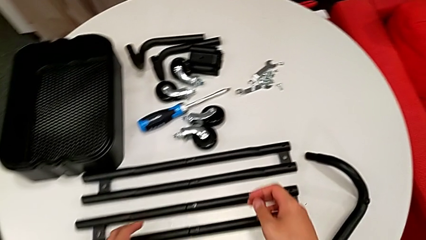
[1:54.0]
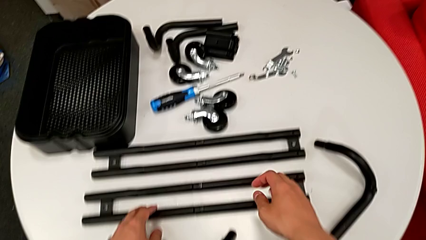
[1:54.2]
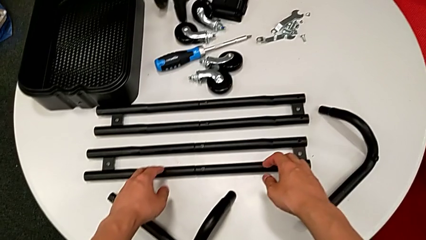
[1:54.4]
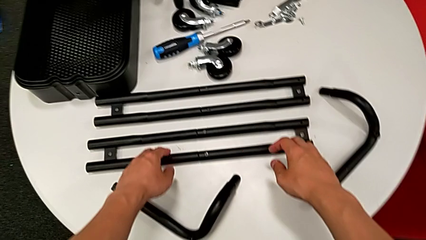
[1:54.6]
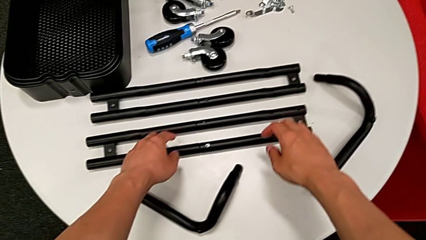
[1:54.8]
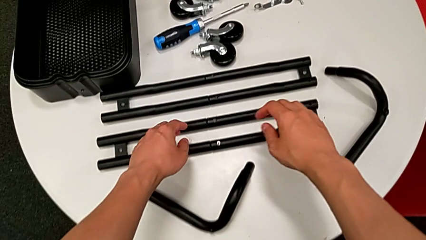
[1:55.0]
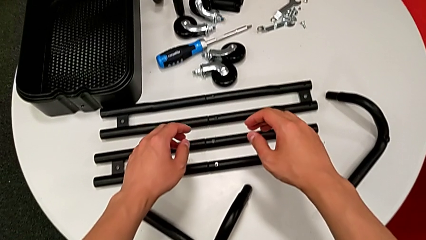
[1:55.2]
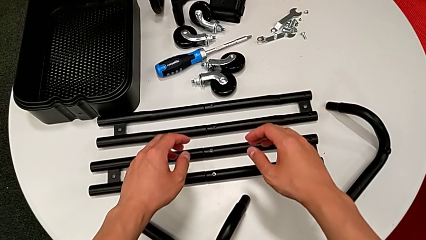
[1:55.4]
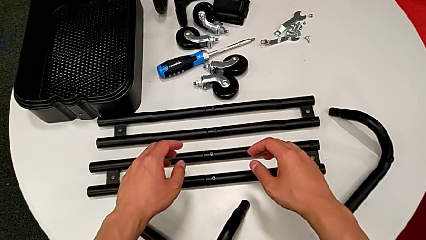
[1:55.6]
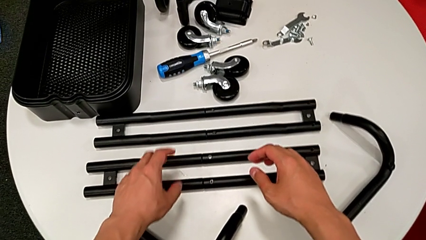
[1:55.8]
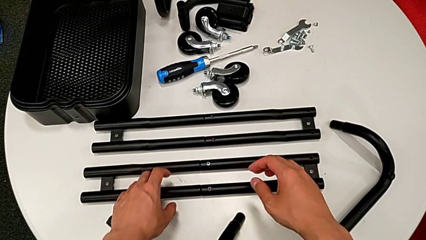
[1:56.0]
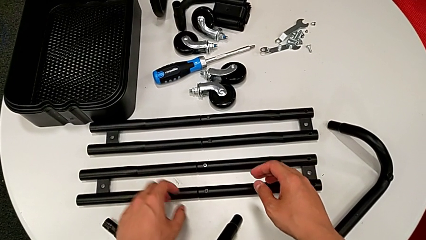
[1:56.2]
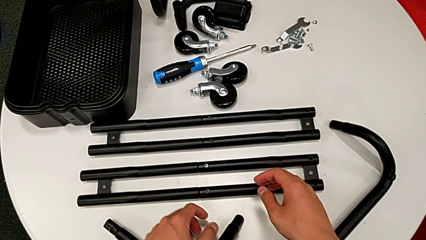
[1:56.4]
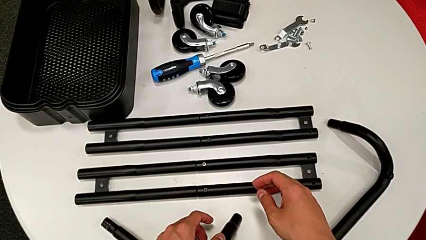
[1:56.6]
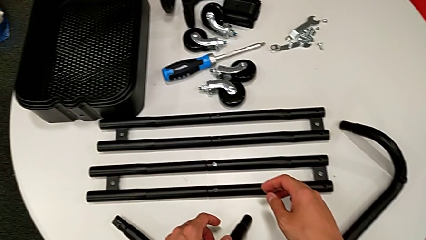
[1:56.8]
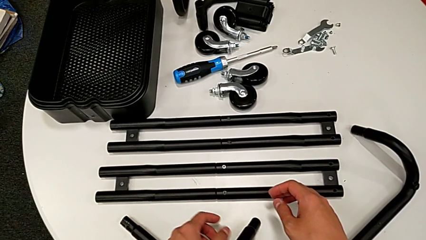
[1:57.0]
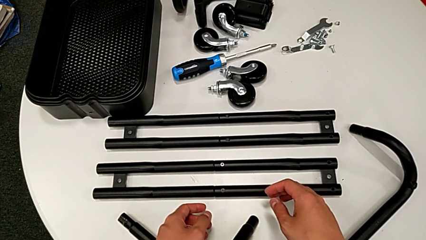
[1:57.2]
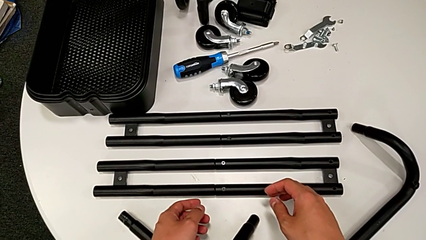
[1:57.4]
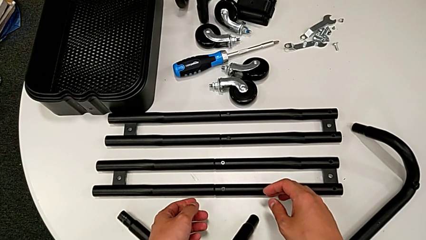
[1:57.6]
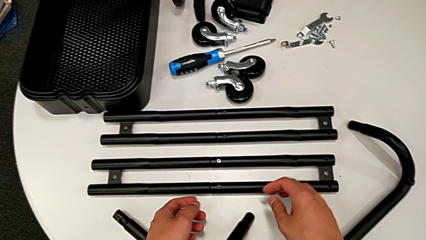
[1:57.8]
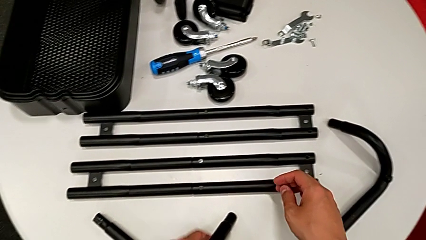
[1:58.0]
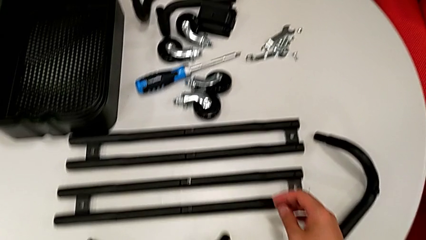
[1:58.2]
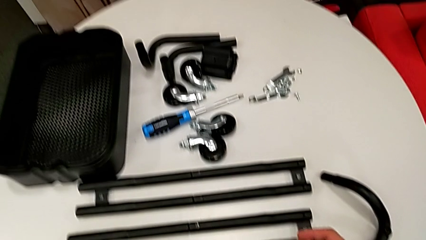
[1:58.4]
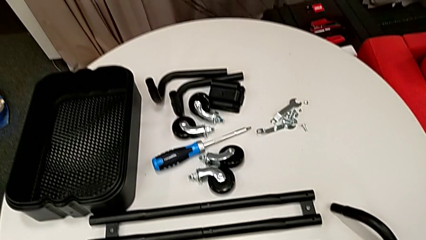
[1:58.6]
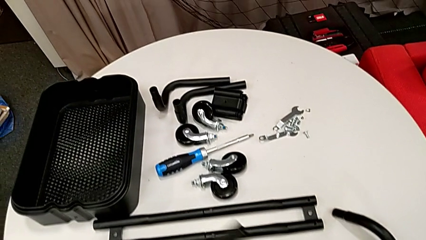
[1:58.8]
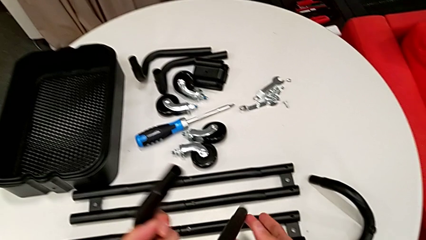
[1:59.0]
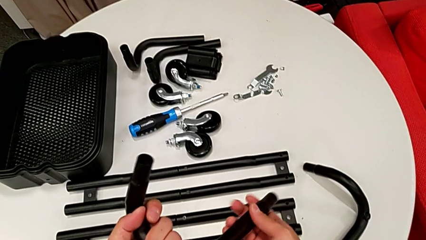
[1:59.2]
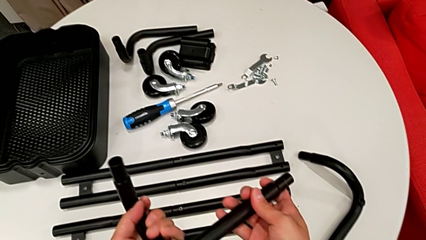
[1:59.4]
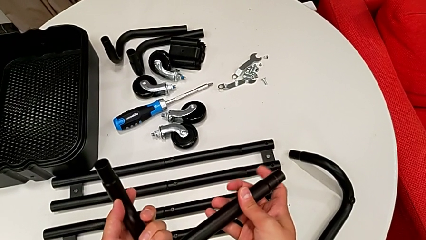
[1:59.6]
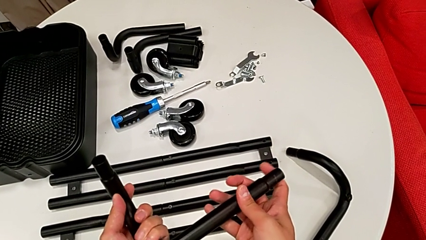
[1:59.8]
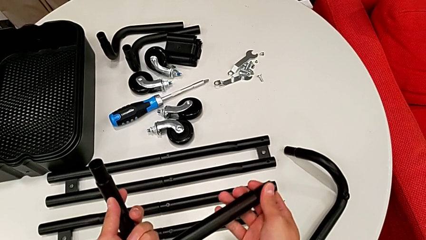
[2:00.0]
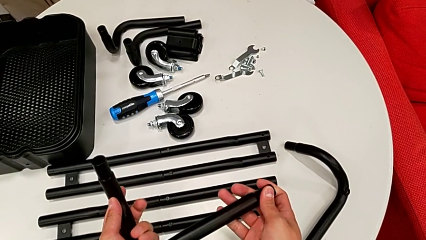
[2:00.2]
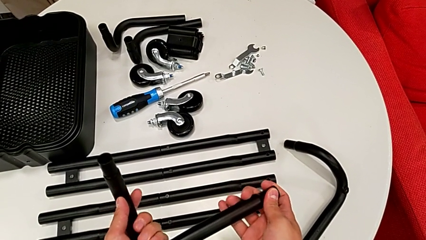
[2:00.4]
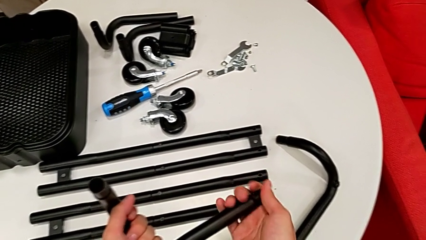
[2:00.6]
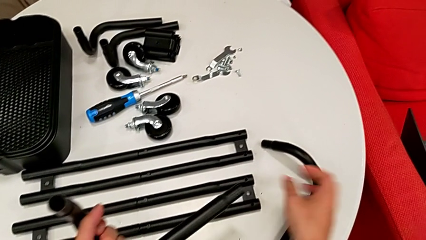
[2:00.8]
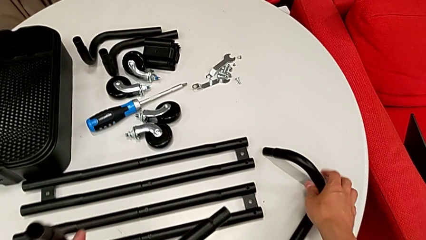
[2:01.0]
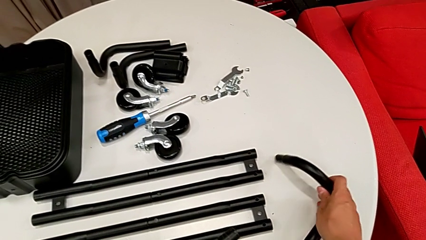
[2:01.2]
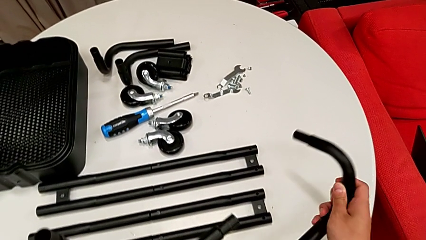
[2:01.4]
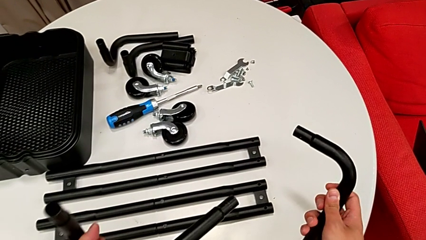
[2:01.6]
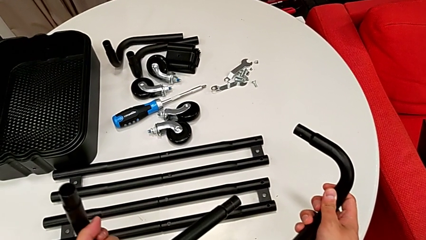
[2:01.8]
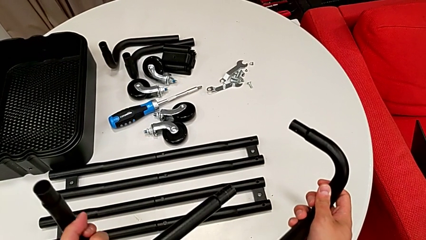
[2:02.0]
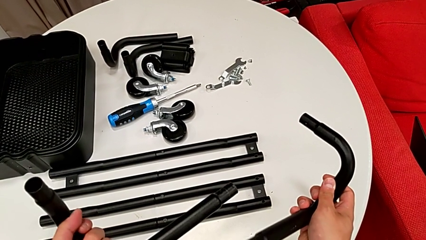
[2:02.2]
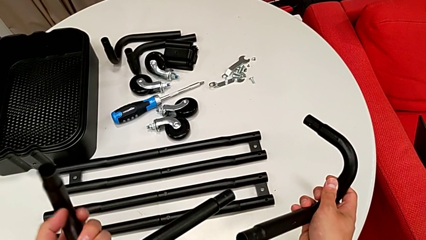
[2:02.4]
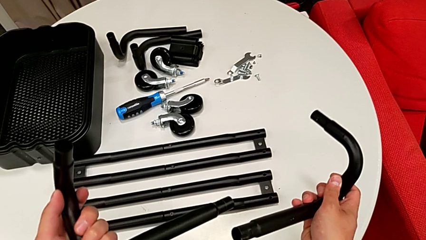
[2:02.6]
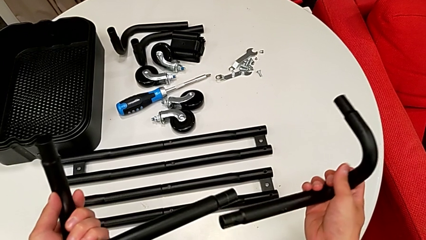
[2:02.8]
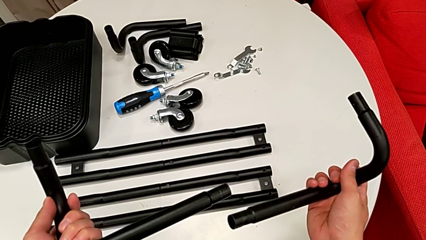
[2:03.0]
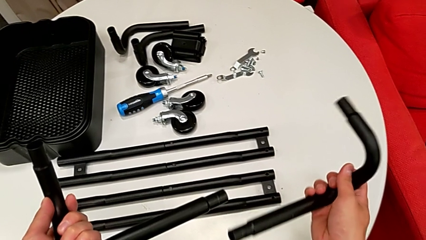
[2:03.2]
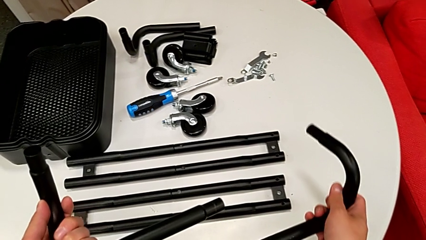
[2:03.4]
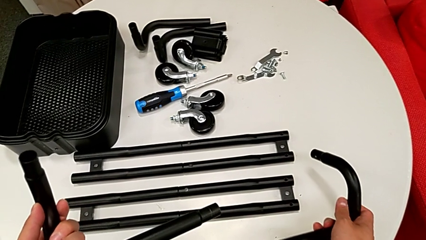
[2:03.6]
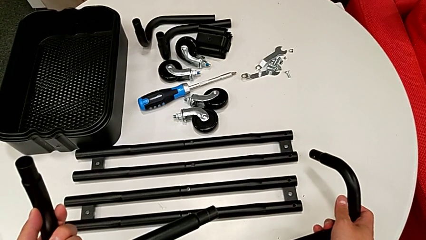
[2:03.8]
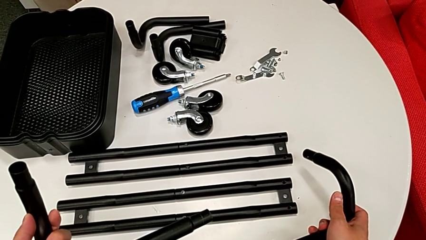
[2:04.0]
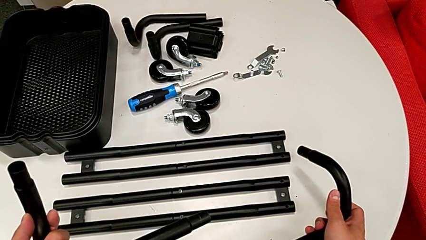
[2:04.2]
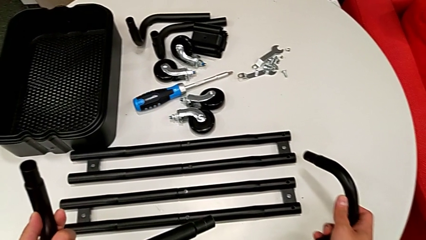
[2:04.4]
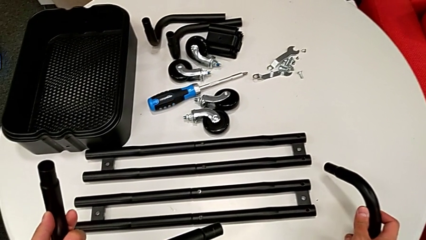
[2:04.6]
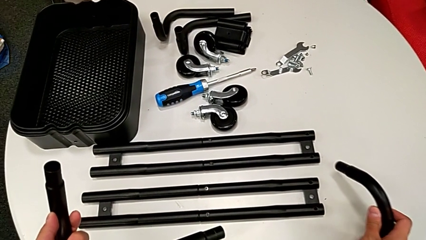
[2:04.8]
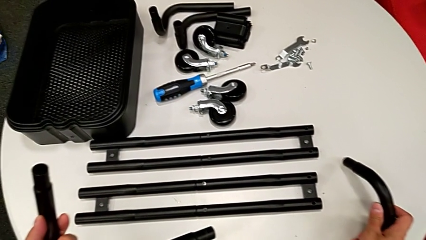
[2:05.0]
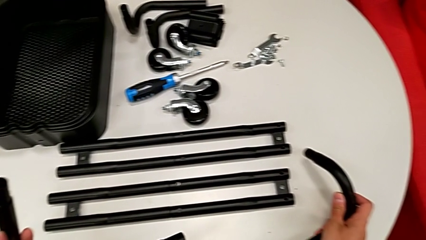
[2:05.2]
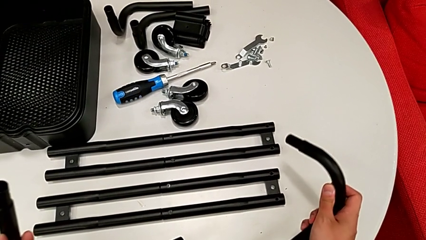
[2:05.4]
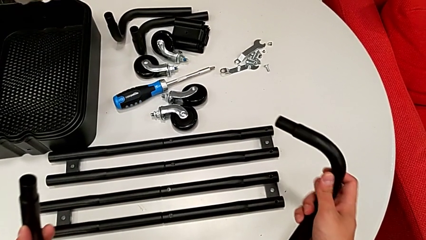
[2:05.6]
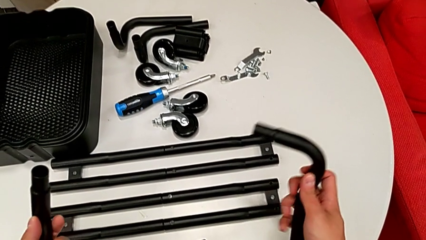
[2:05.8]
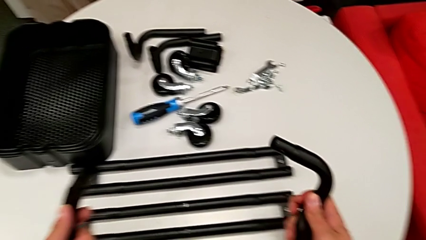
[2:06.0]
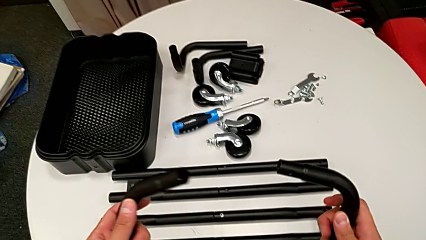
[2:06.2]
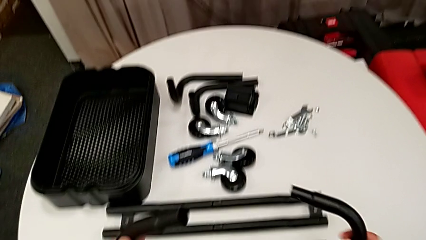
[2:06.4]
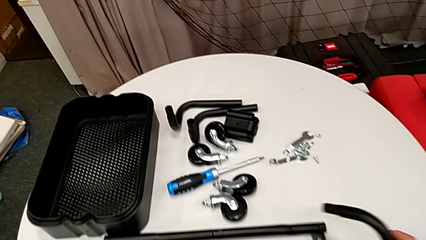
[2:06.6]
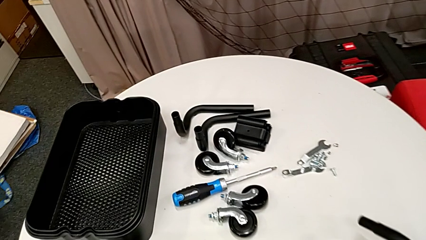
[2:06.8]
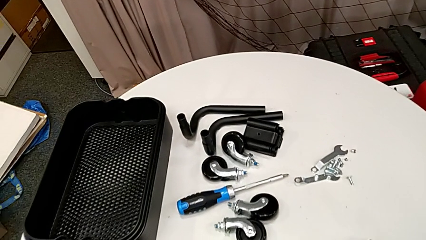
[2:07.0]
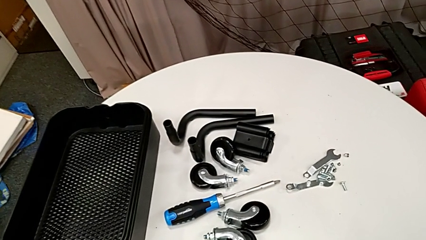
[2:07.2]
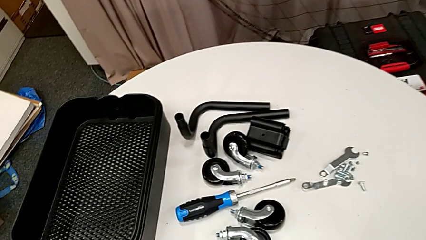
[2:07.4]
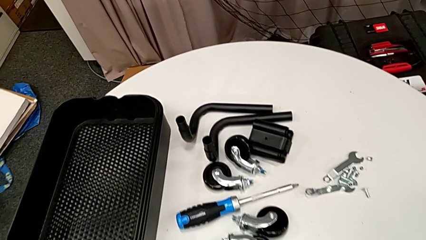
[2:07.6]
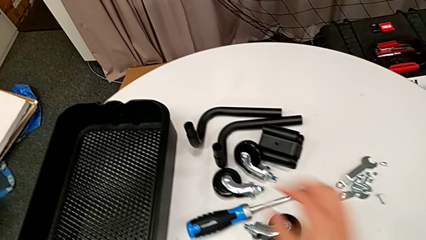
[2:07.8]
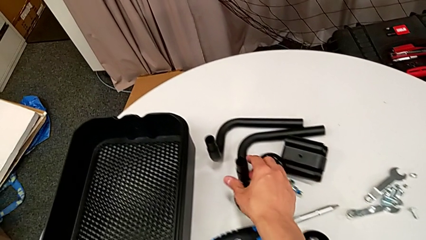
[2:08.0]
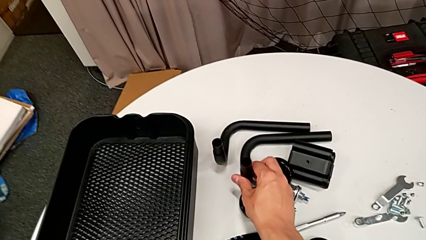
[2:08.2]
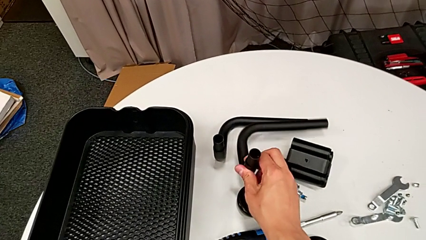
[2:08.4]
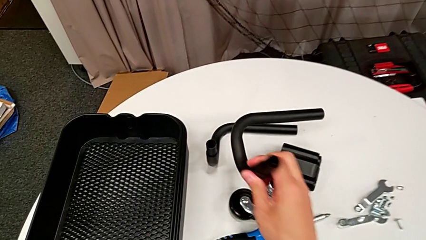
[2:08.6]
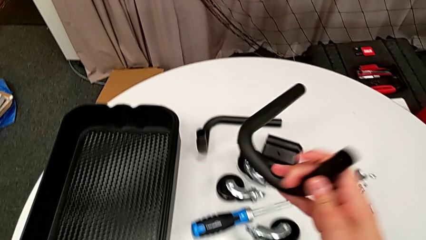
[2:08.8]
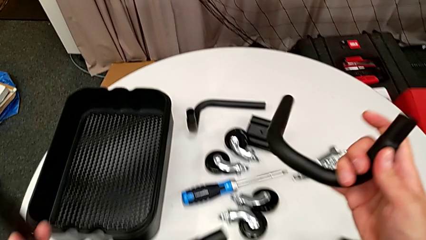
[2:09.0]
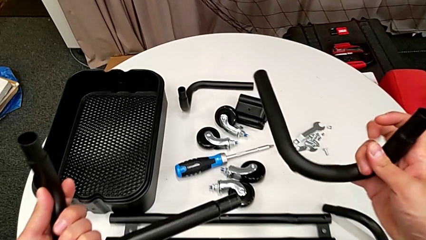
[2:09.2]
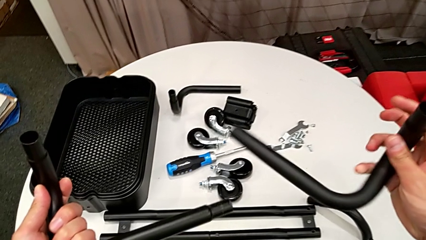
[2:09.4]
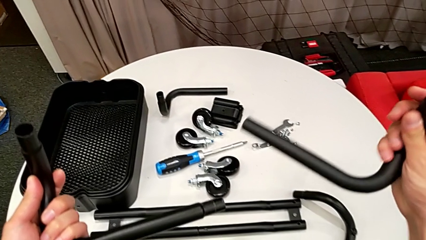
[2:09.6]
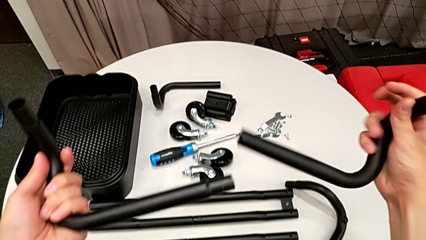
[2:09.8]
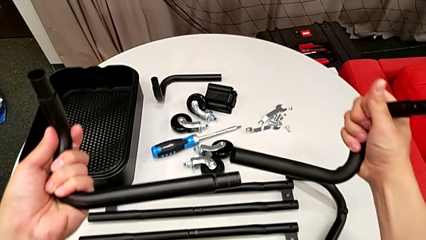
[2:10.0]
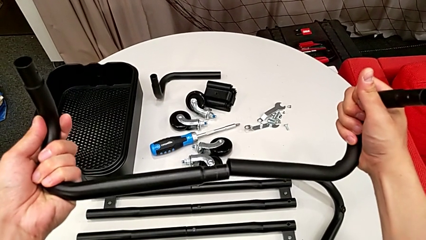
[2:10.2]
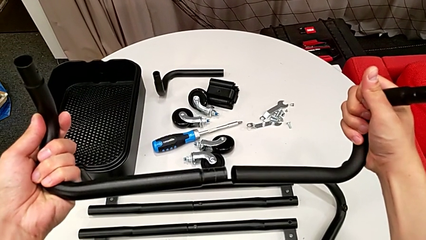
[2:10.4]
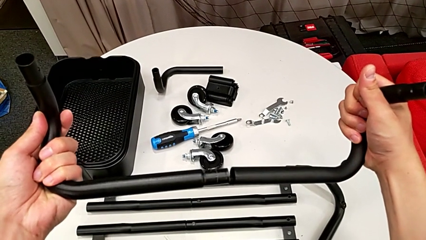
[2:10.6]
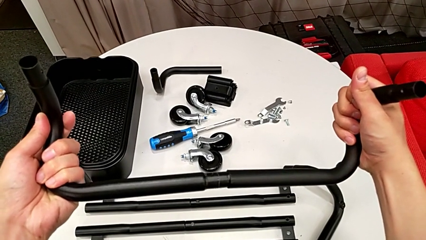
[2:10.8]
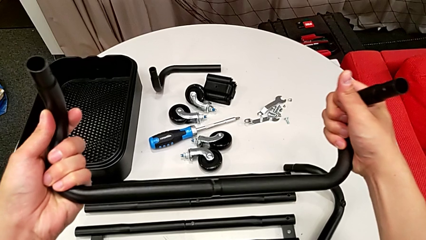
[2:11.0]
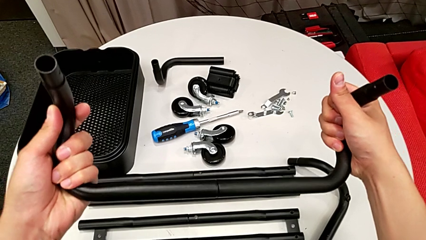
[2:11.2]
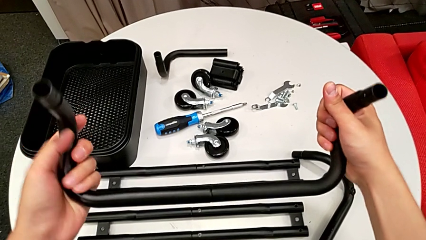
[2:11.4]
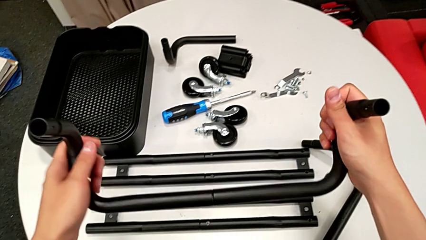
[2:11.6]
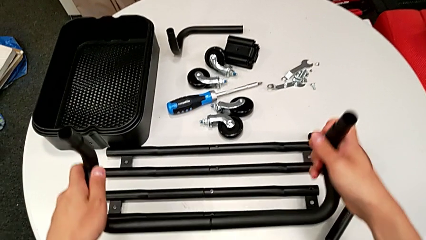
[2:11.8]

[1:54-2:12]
The camera wearer is assembling the base frame. They grab the first frame, wrongly grab the leg and rotate it, grab the third frame, grab the second frame and assemble the bent frame.
